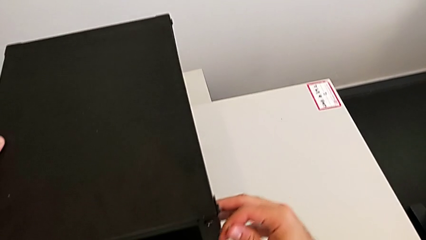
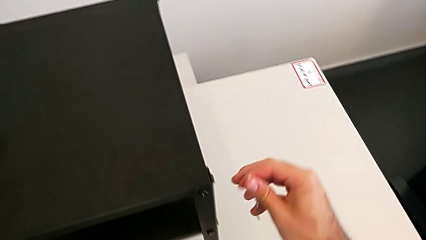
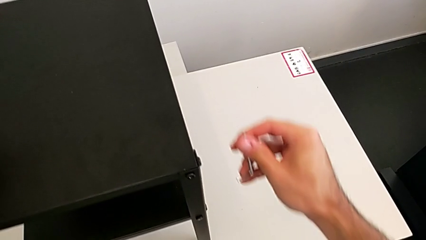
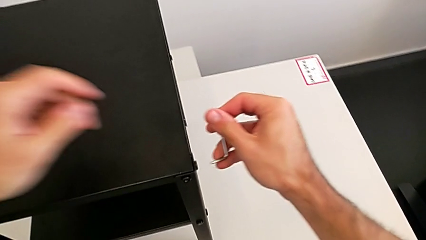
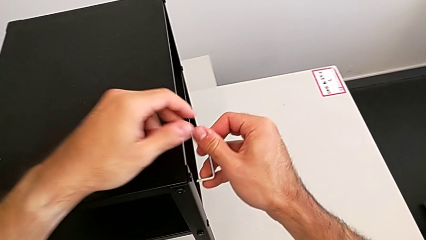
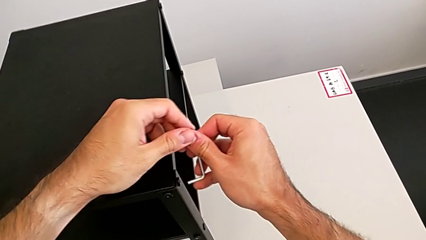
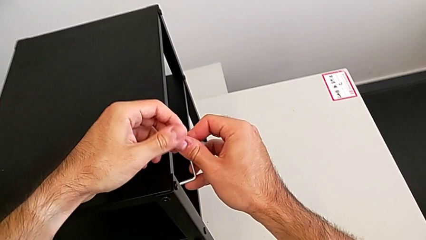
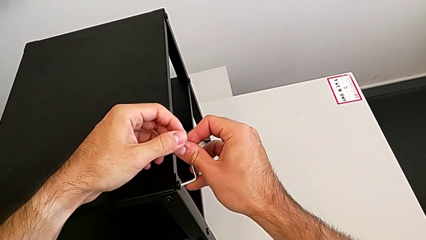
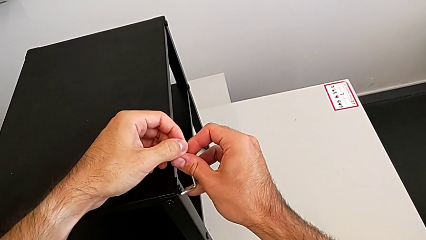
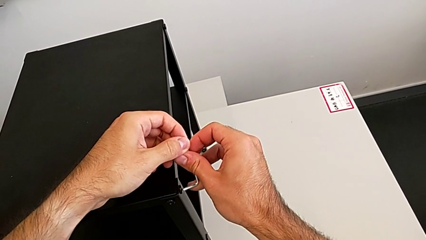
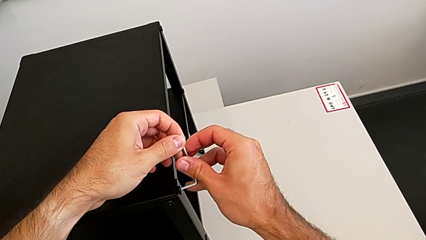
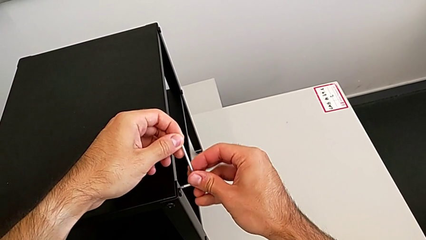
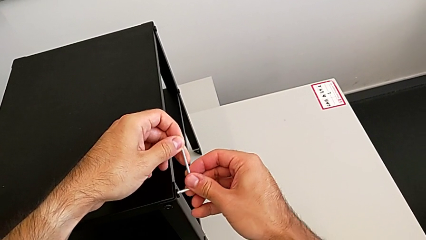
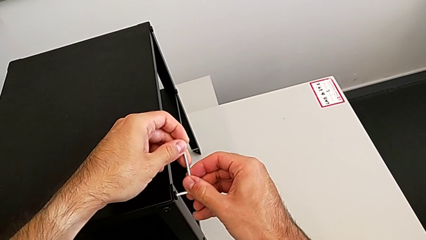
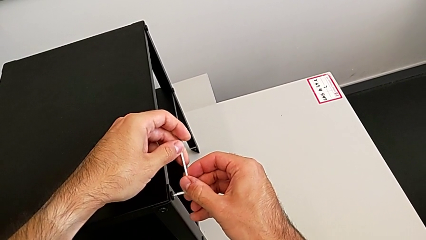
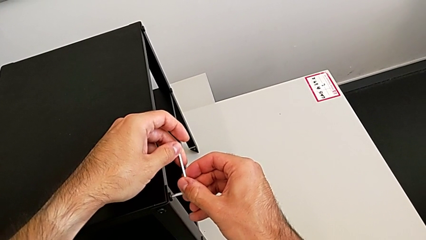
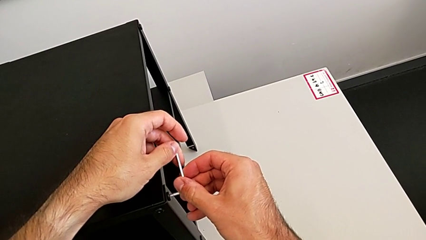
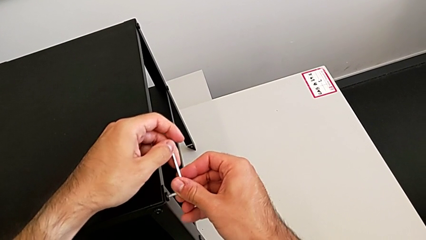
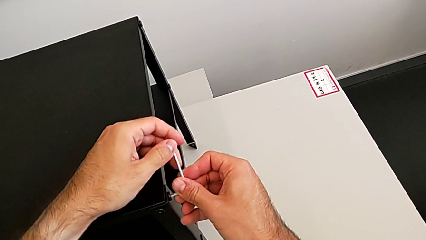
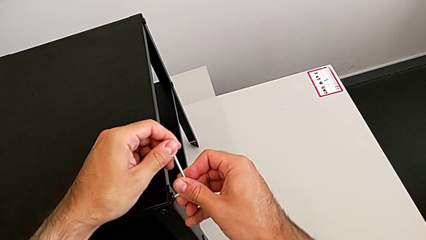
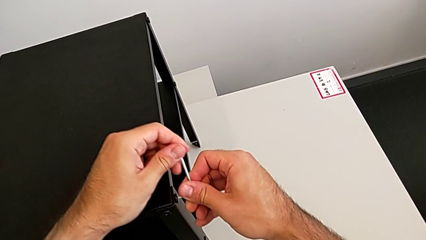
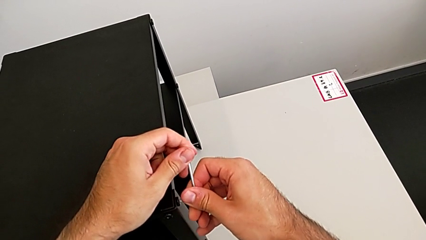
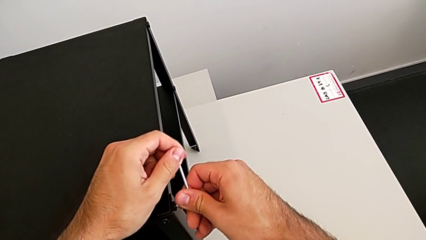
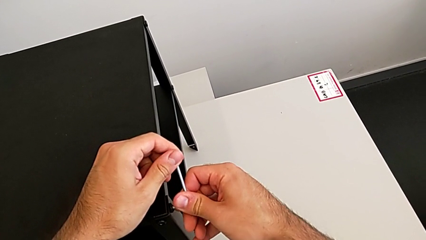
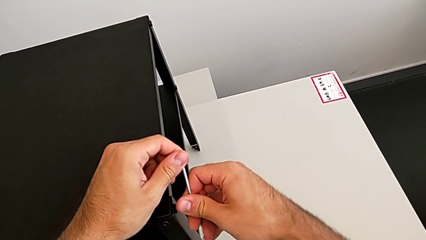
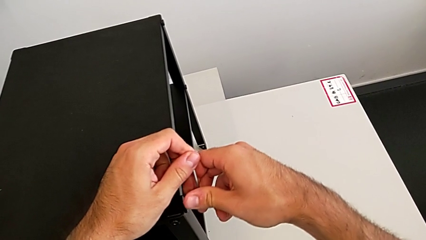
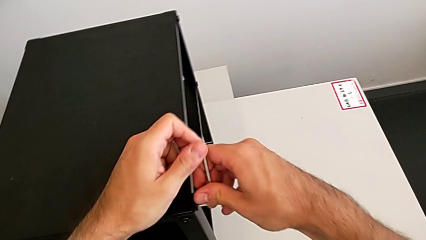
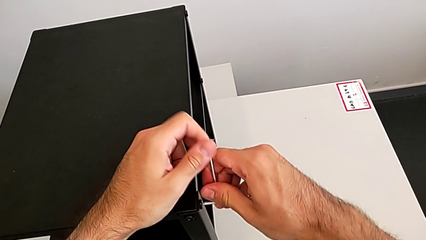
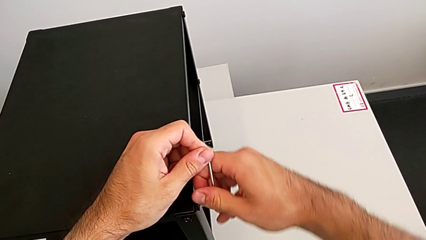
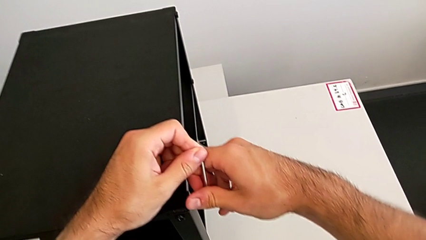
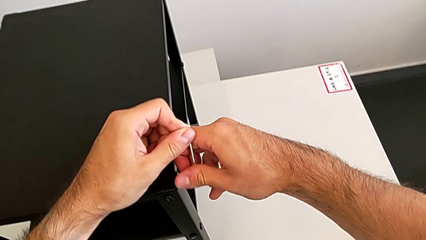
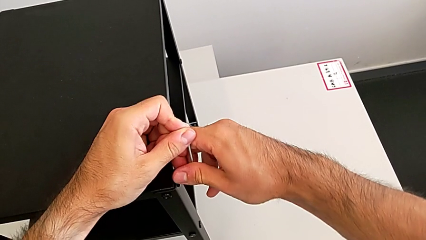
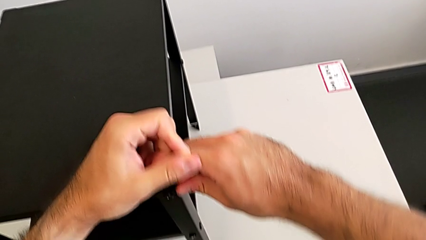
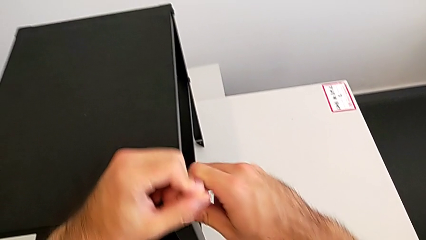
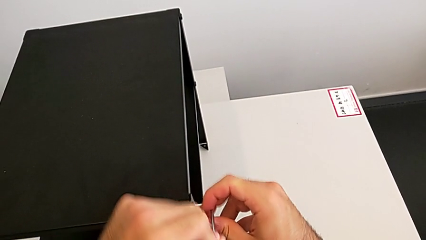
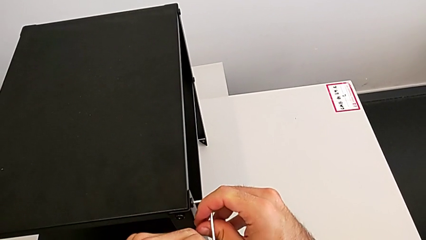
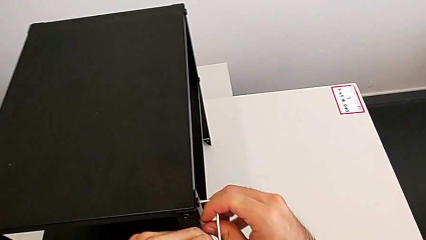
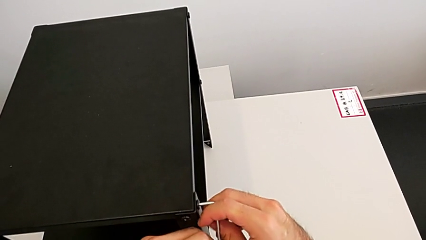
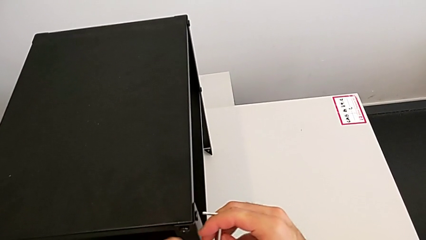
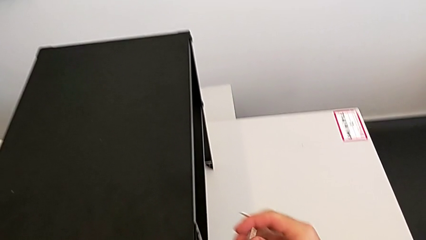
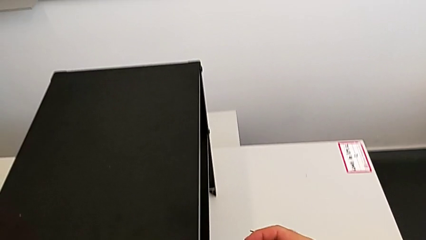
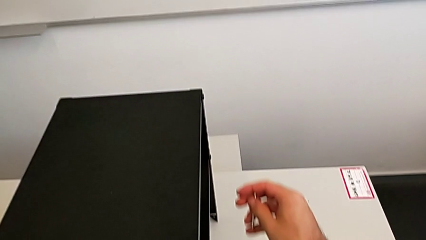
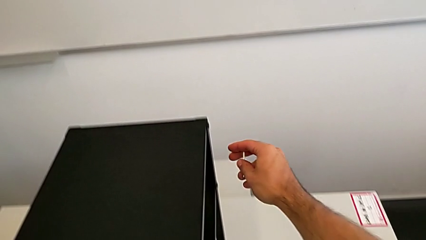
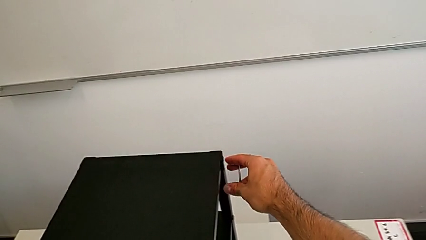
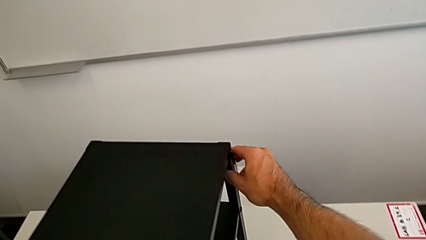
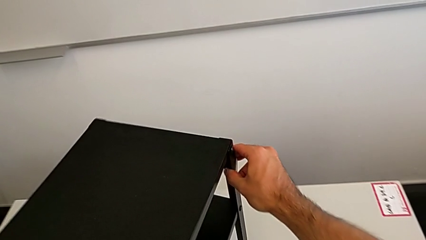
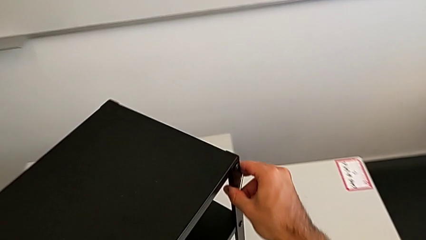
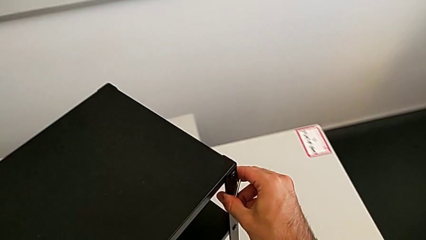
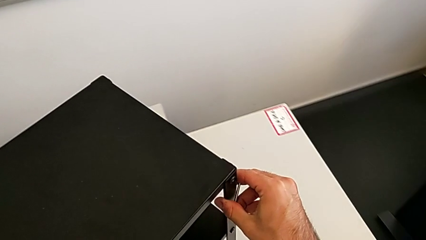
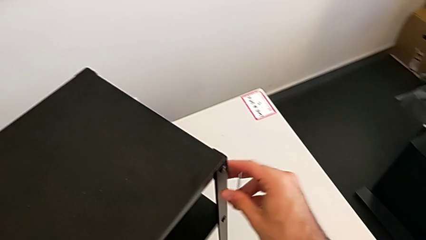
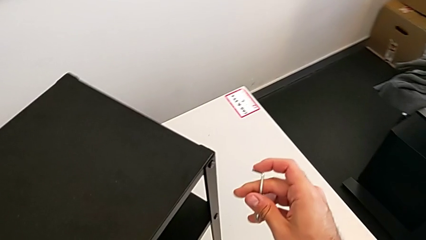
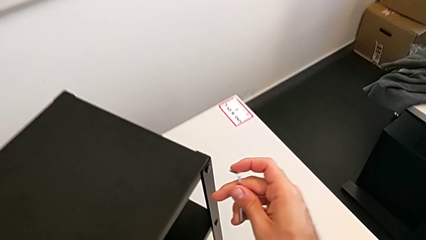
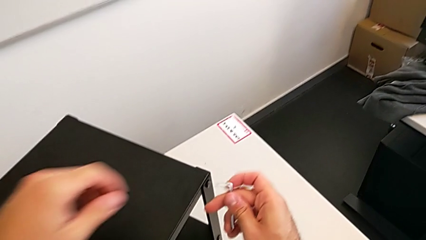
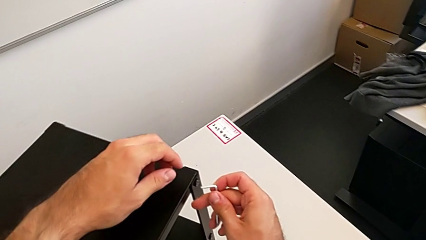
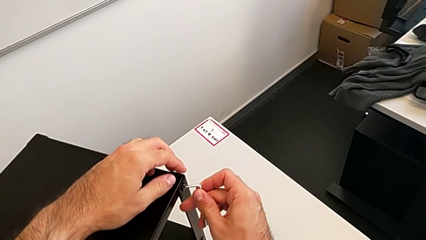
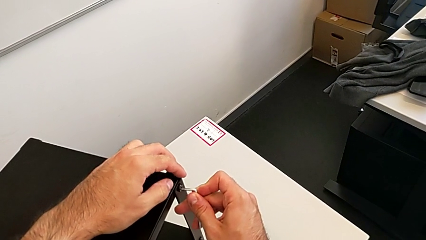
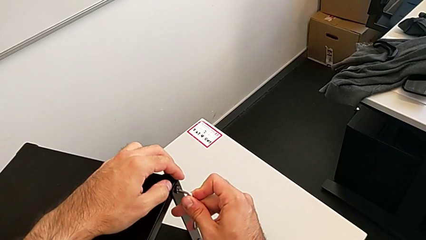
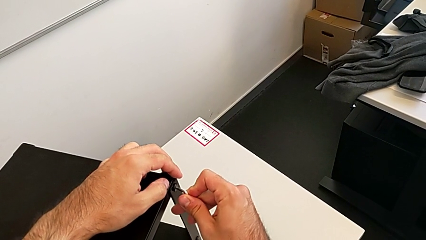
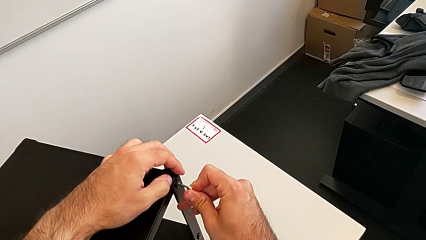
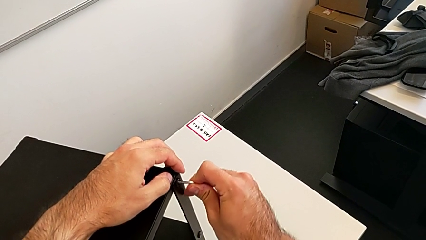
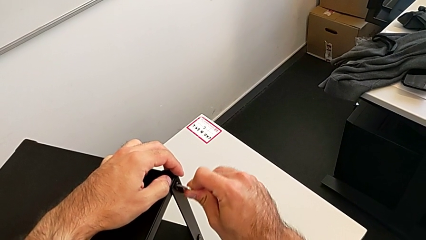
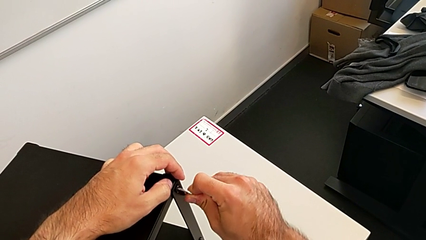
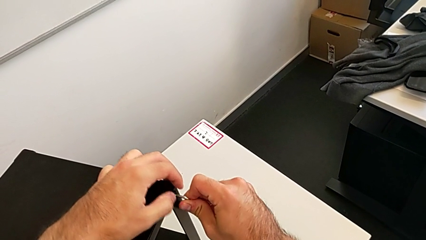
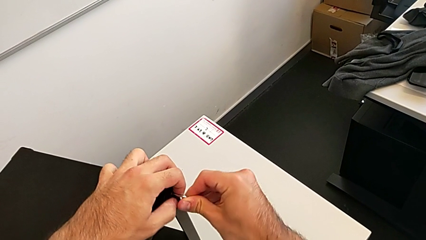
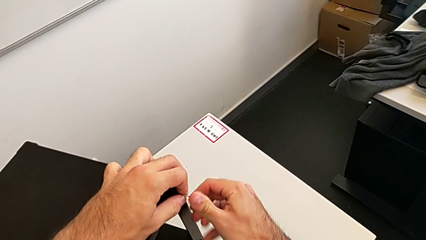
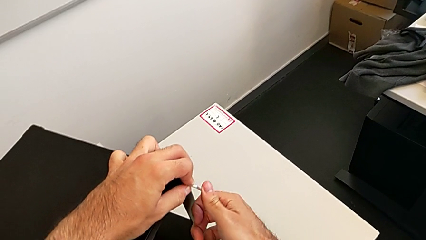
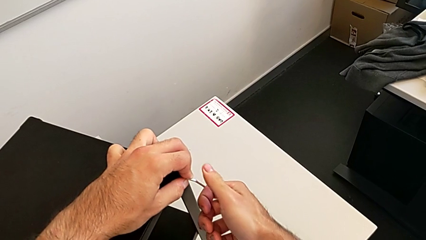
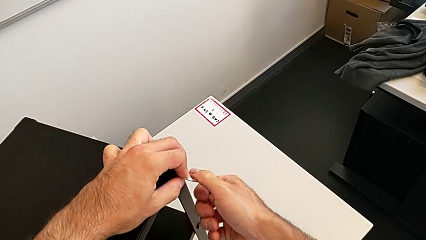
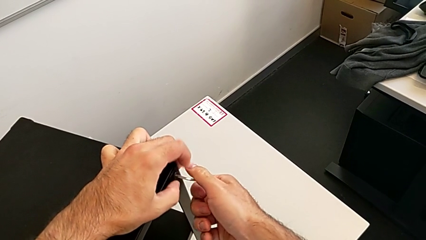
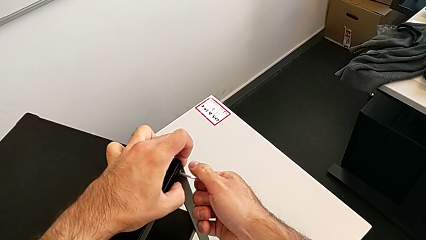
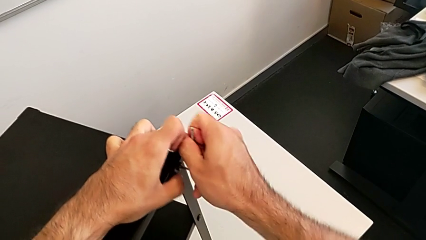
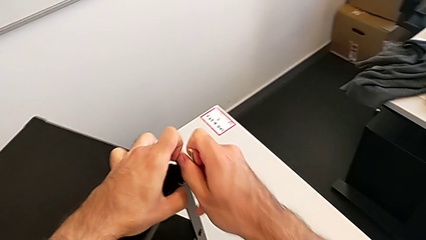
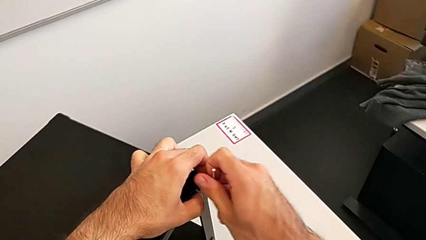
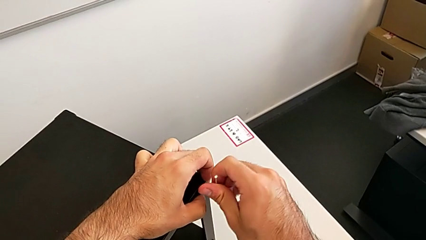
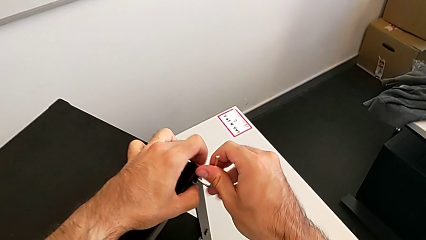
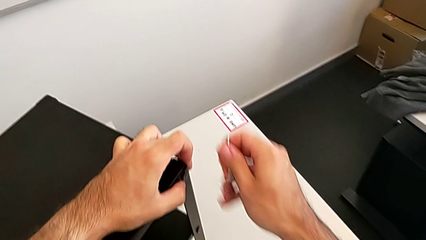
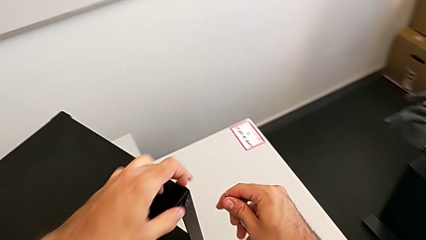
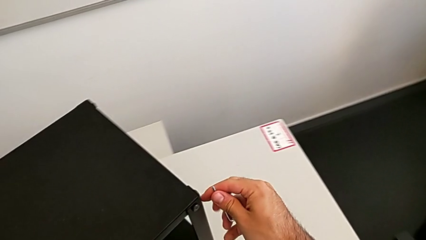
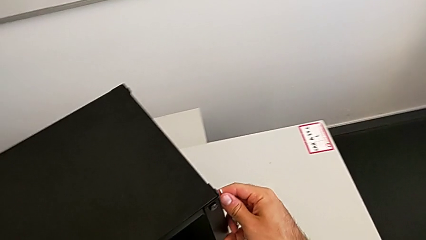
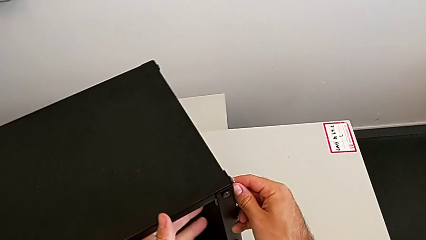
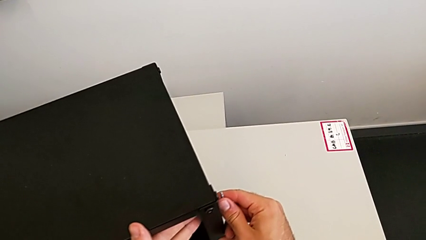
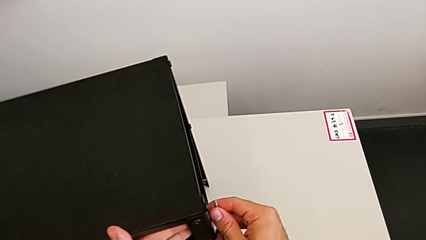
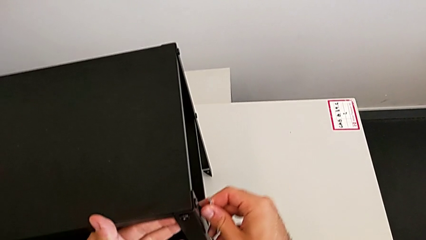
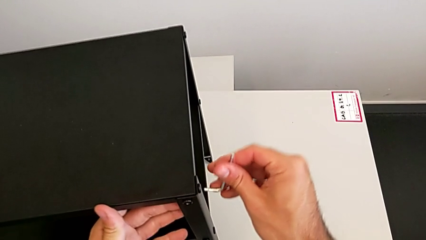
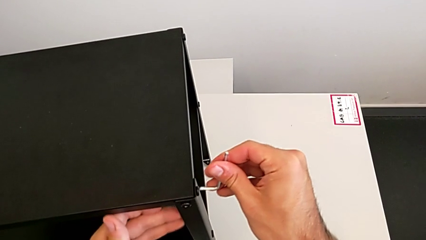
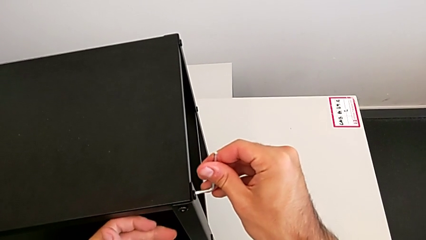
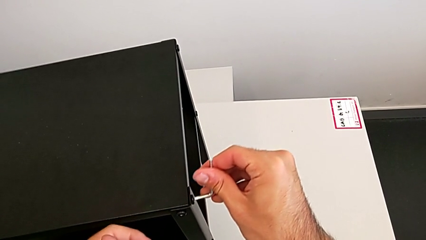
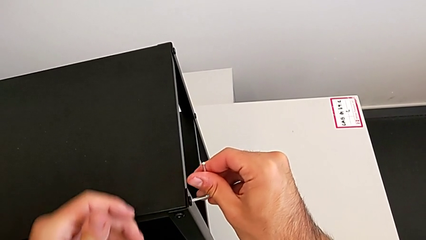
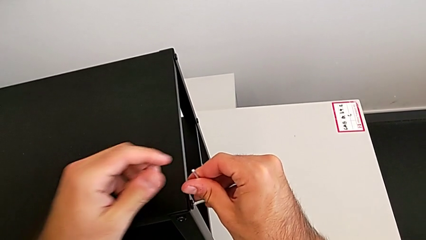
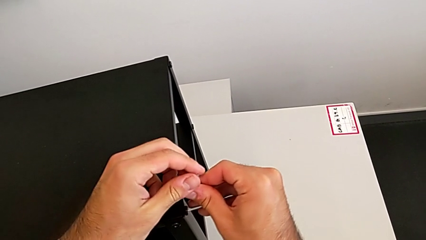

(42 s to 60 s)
The camera wearer is unscrewing the top shelf. They insert the Allen wrench, unscrew the hex socket head, withdraw the Allen wrench, rotate the nightstand, insert the Allen wrench, unscrew the hex socket head, withdraw the Allen wrench, rotate the nightstand and insert the Allen wrench.
